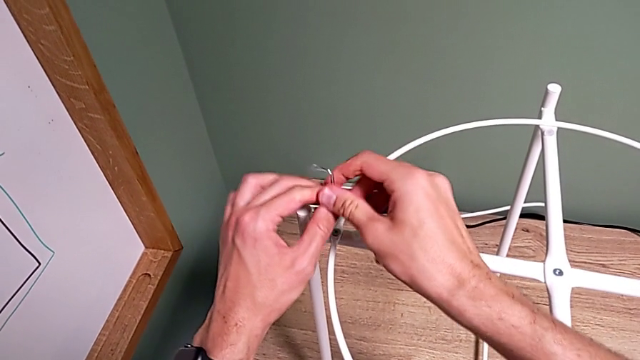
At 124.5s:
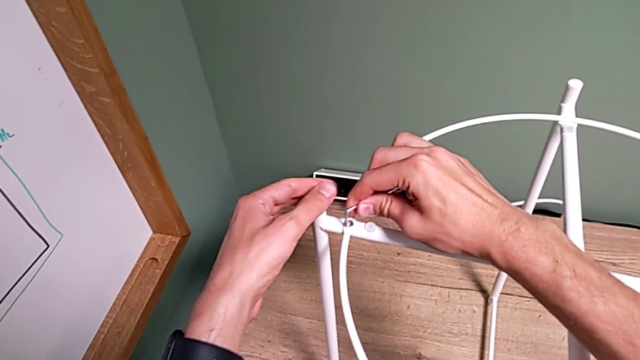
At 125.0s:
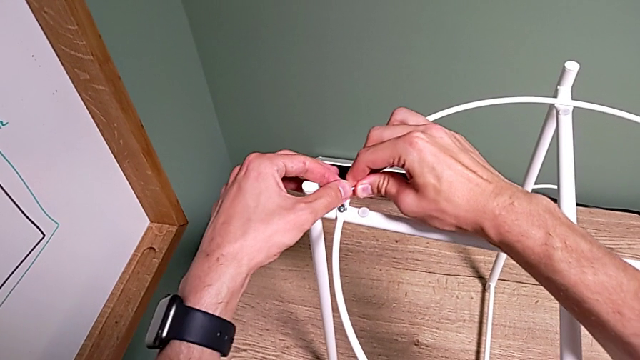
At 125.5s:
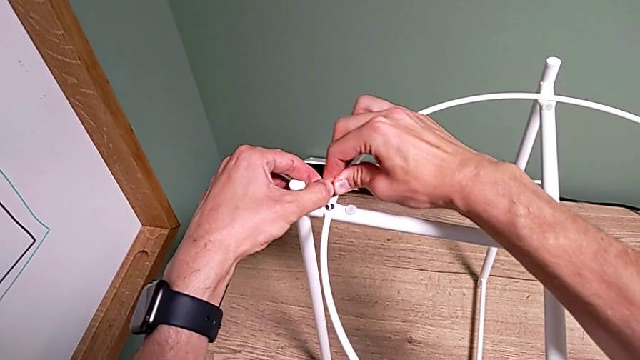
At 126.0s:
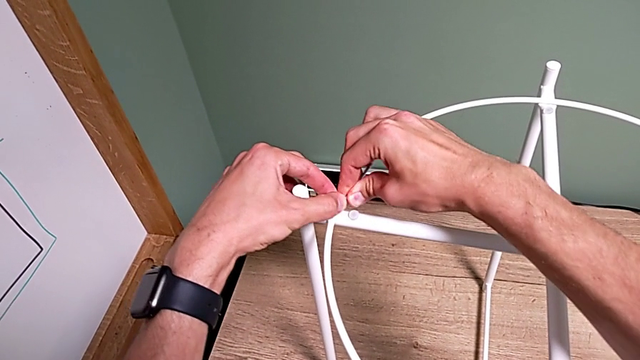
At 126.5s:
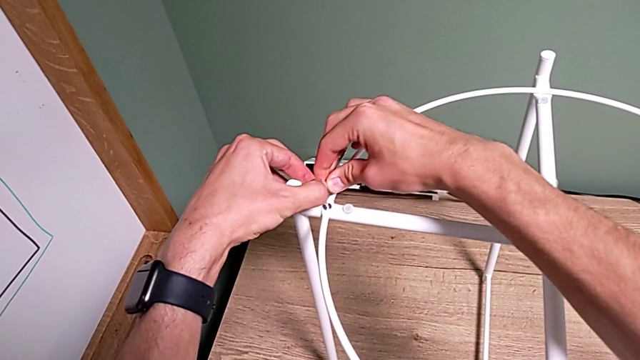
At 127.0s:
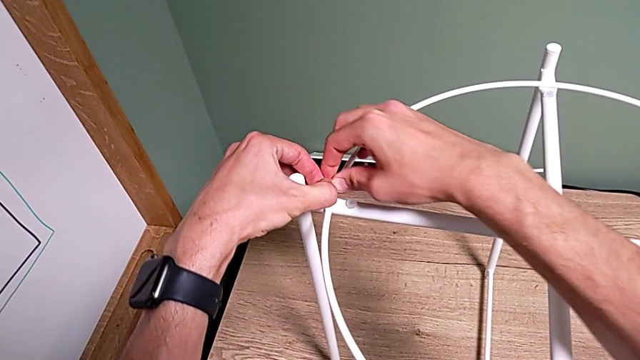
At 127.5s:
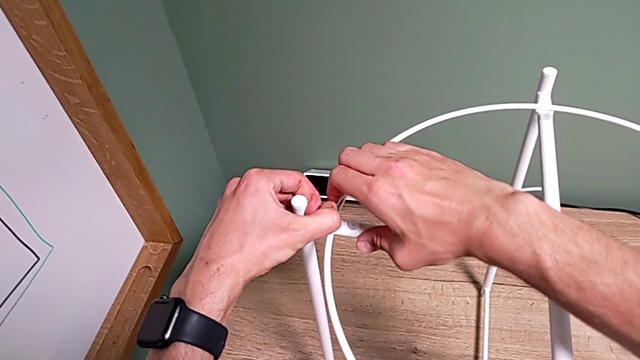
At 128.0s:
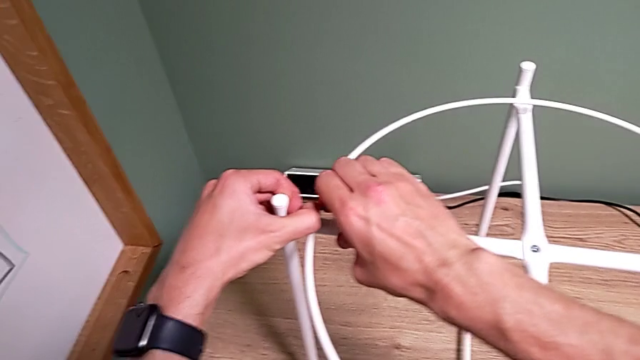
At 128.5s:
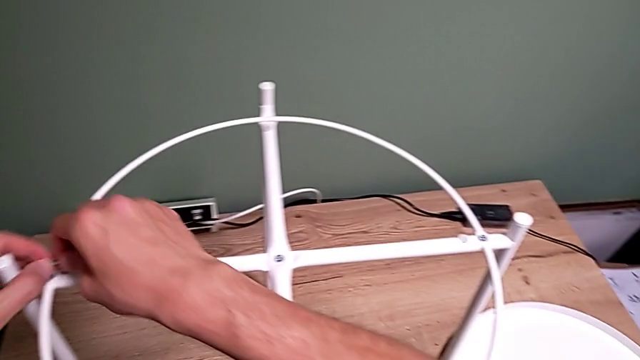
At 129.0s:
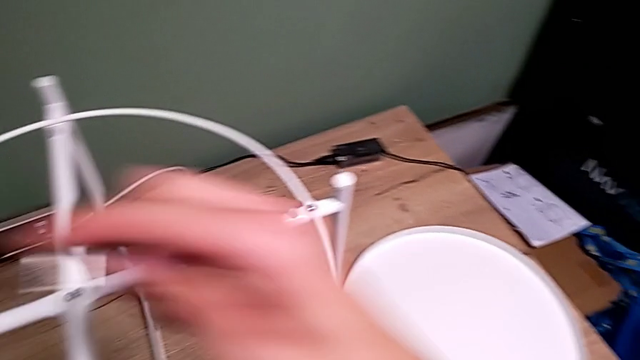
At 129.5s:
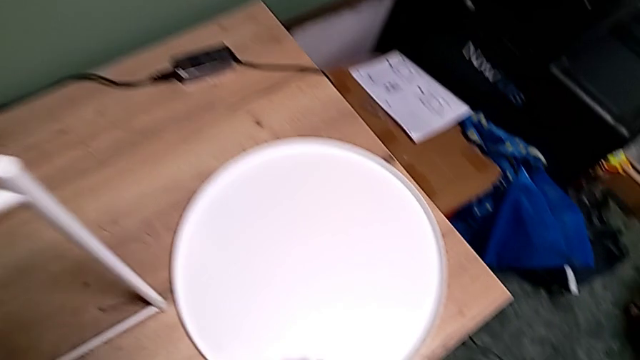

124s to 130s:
The camera wearer is assembling a circle. They withdraw the Allen wrench, insert it, screw the hex socket head and withdraw the Allen wrench.

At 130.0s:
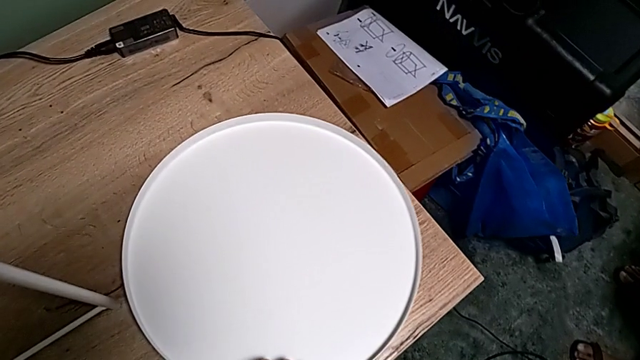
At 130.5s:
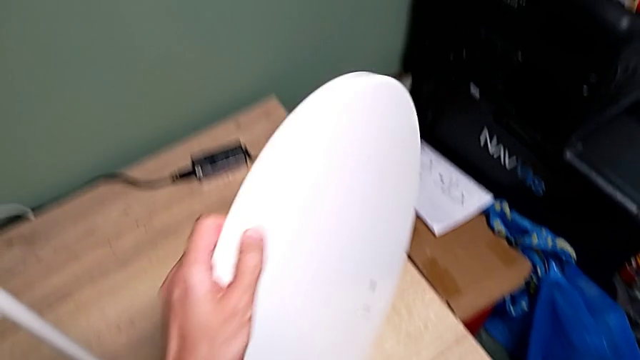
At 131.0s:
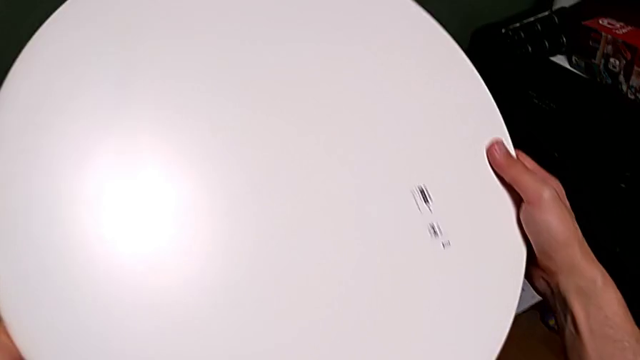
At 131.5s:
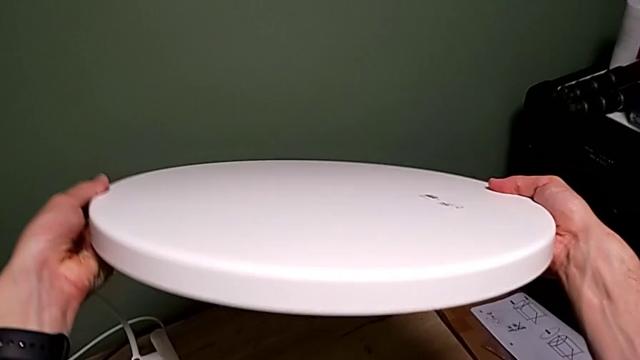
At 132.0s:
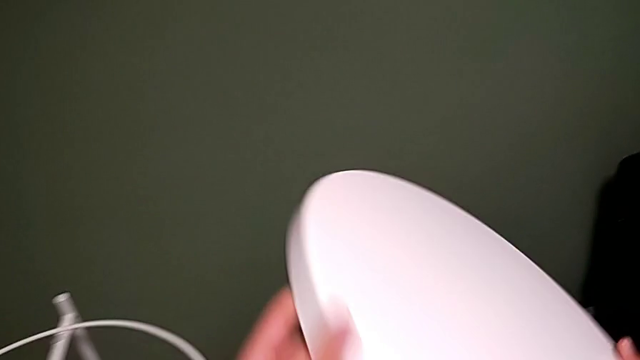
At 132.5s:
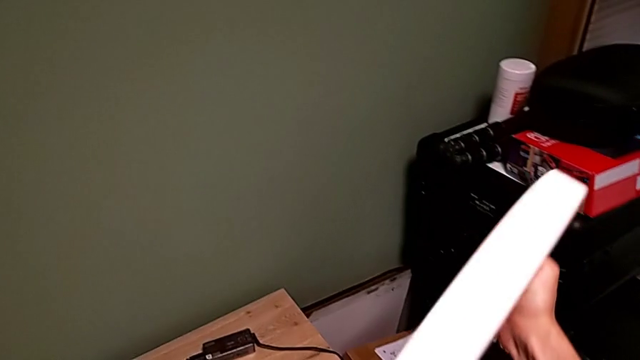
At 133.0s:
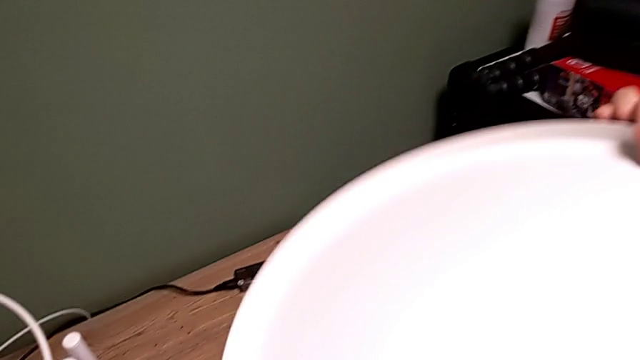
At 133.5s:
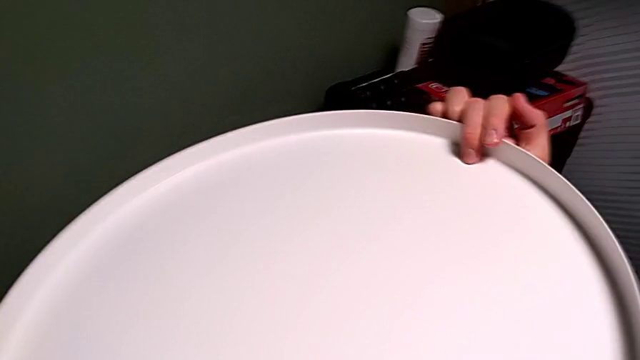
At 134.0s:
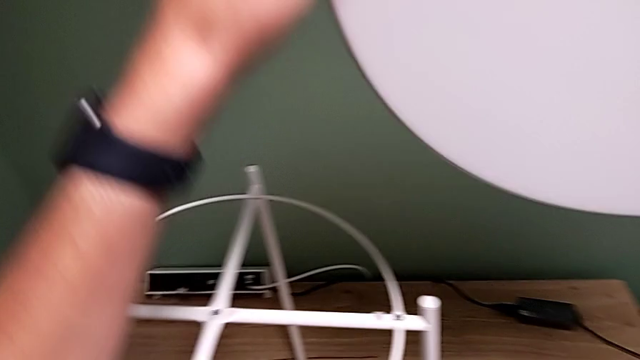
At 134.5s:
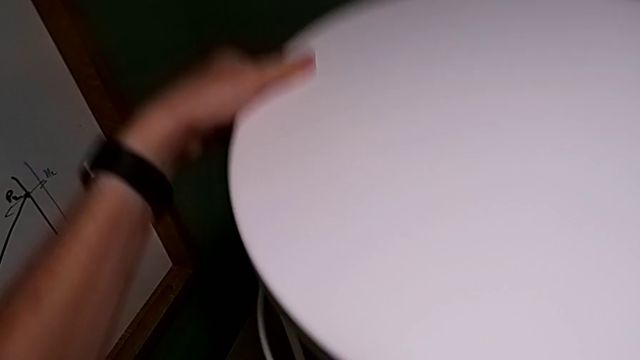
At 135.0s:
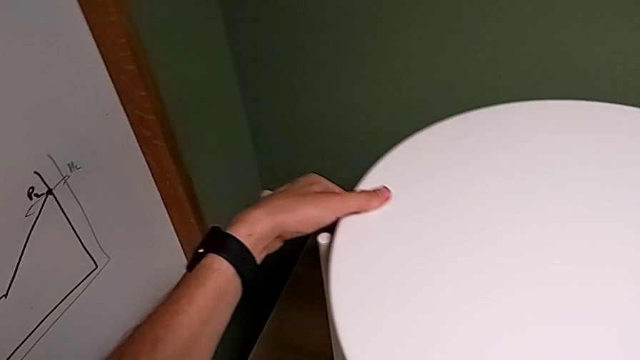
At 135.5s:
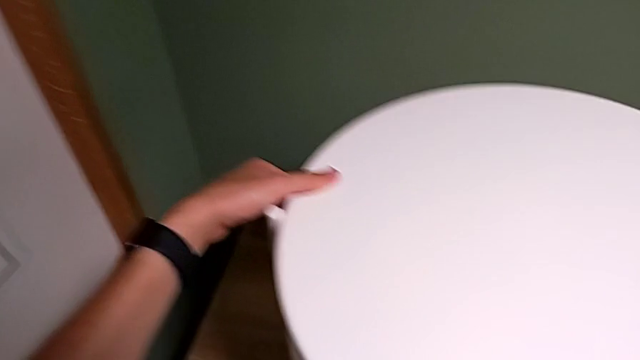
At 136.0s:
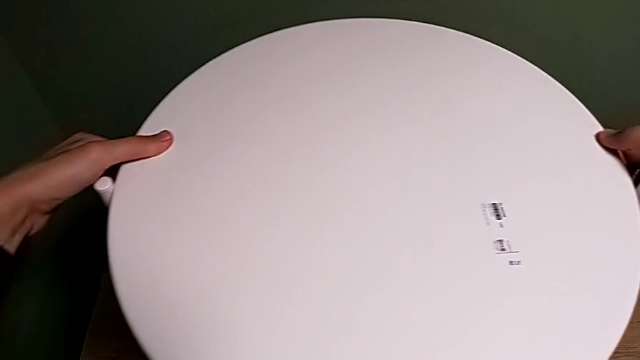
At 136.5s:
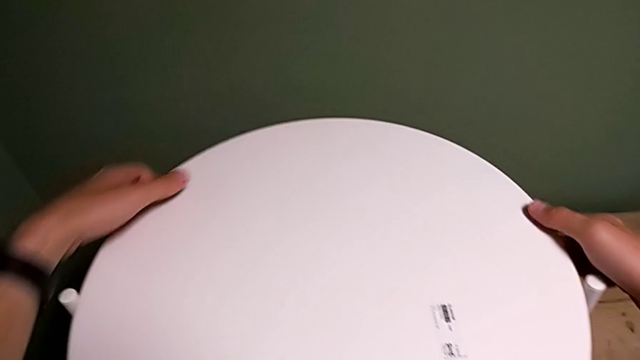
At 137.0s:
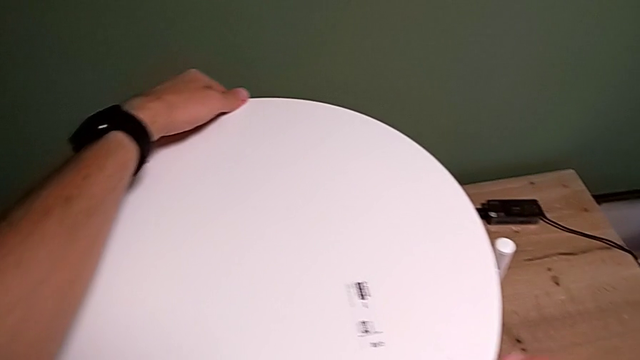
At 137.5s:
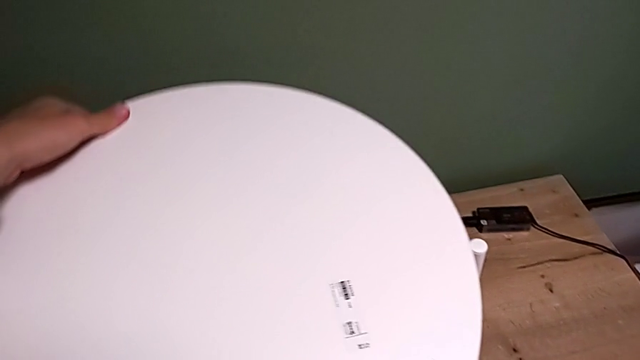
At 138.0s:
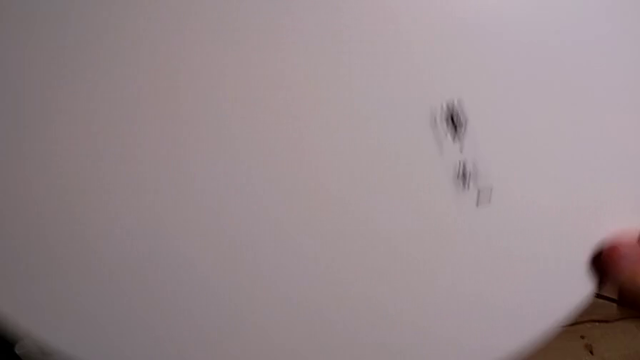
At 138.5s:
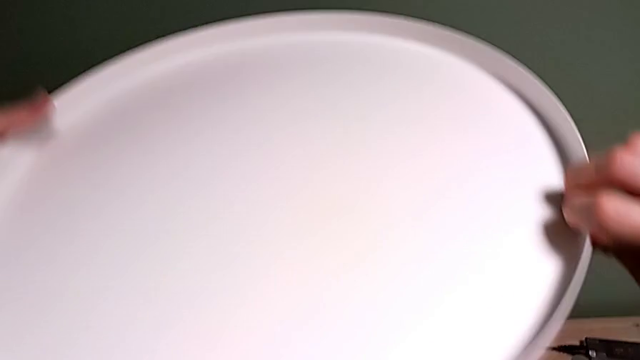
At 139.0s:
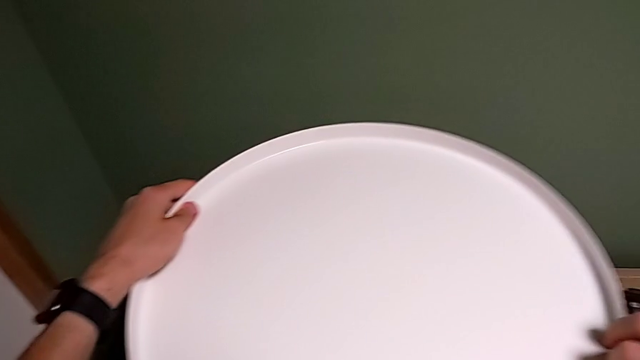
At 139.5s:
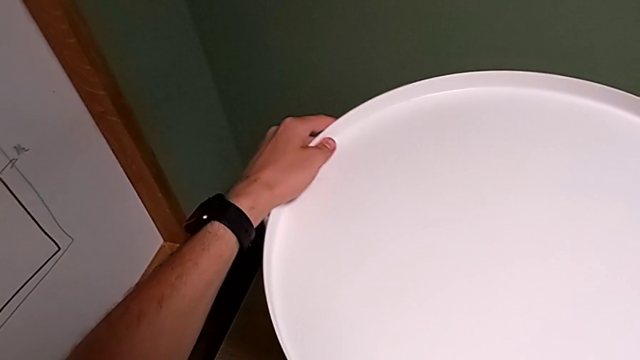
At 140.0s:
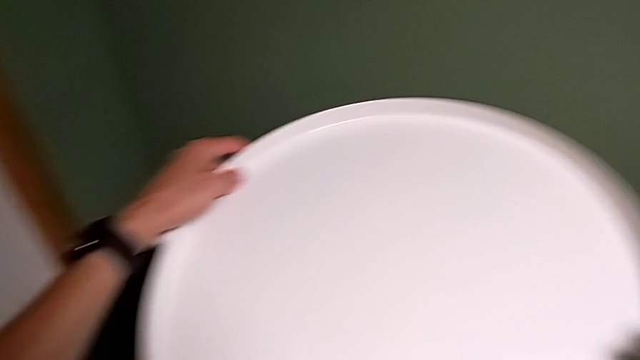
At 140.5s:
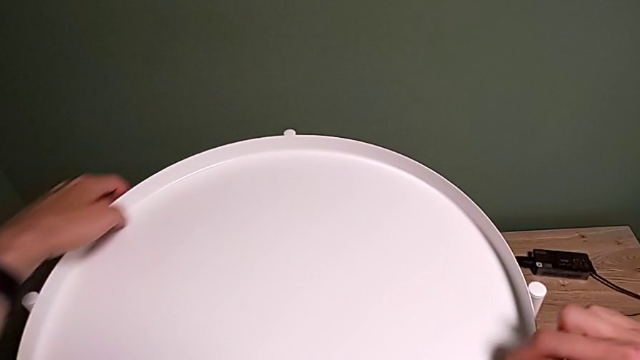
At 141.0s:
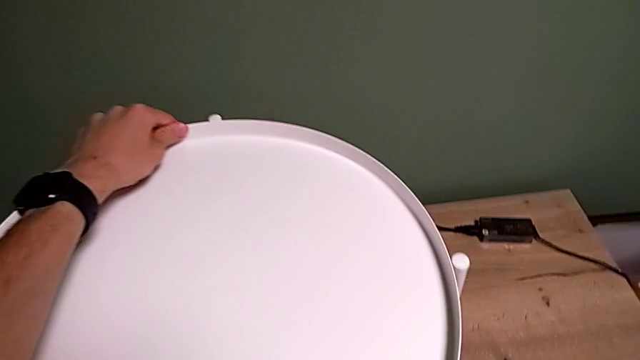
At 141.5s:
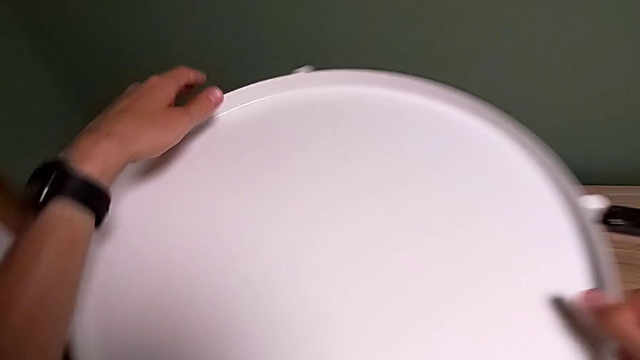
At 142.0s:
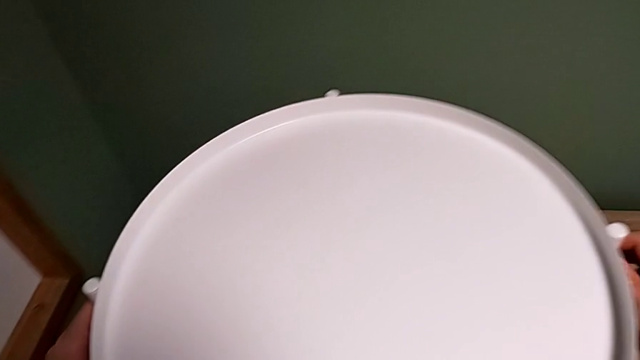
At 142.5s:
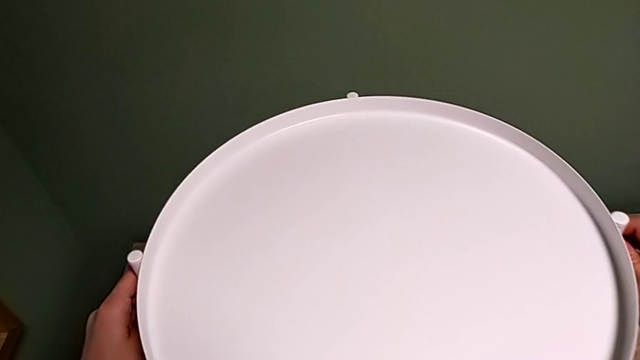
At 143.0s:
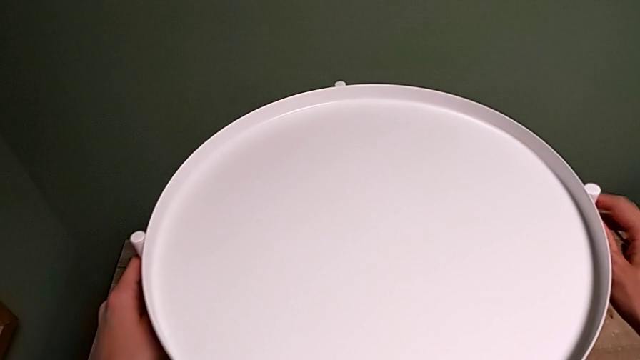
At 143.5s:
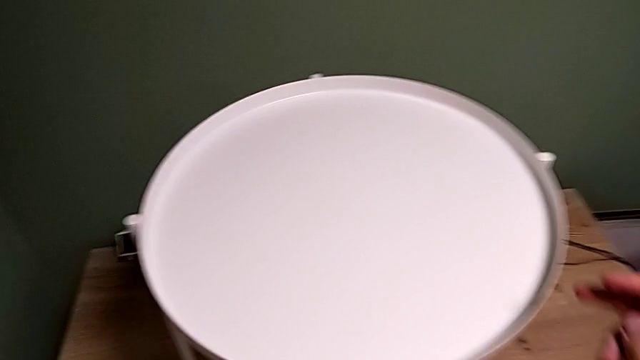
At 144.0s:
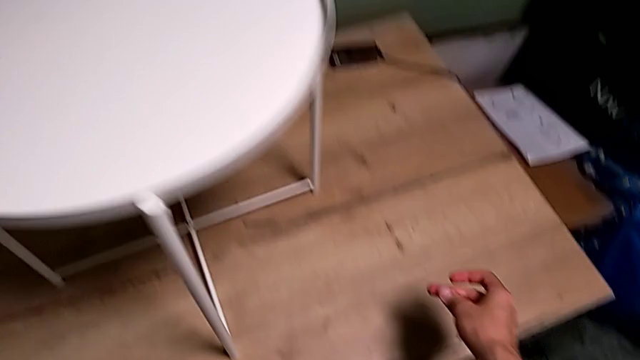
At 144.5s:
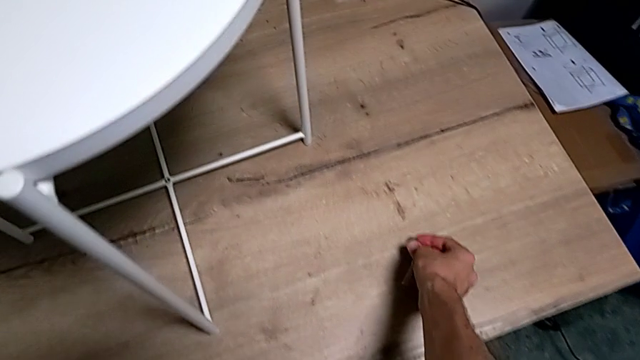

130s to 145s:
The camera wearer mounts the tray onto the legs. They grab the tray, lift it, inspect it, wrongly align it, withdraw it, rotate it, align it, inspect the tray table, slide it and place the Allen wrench.
